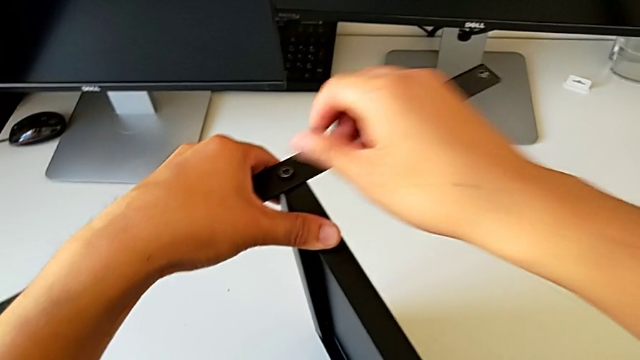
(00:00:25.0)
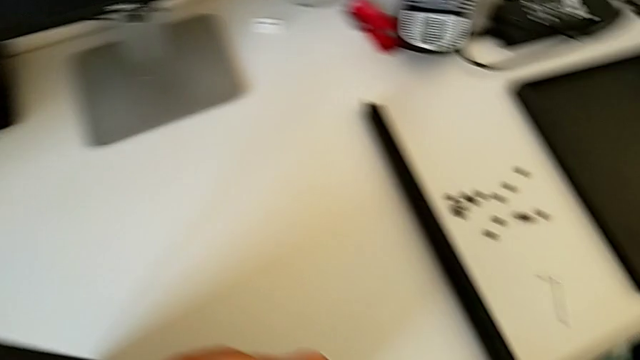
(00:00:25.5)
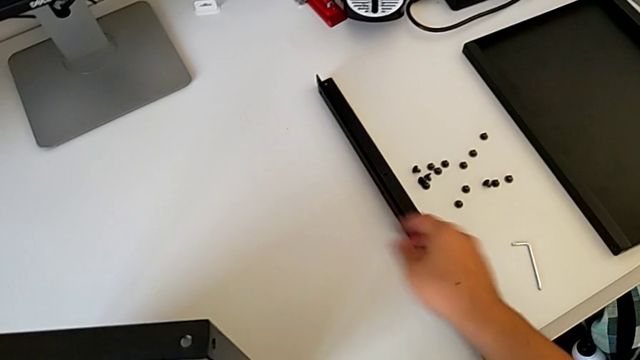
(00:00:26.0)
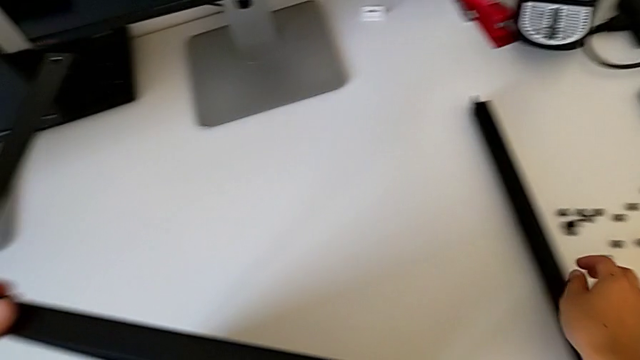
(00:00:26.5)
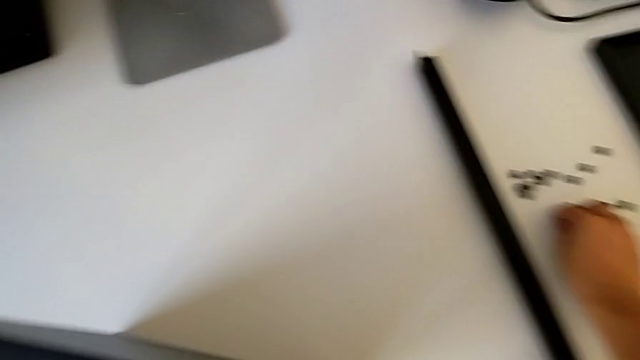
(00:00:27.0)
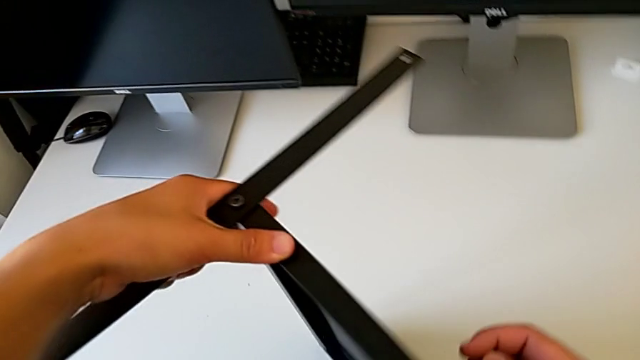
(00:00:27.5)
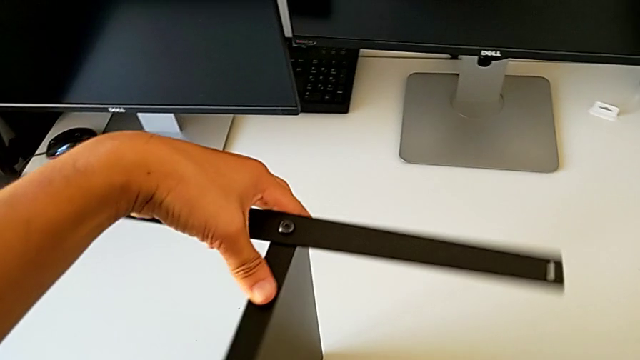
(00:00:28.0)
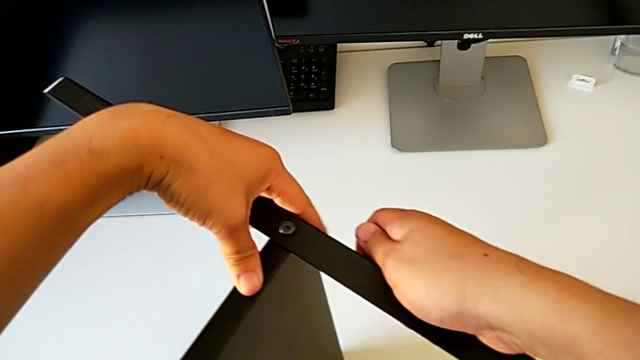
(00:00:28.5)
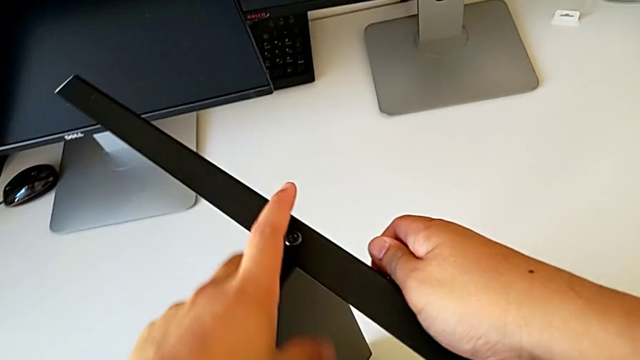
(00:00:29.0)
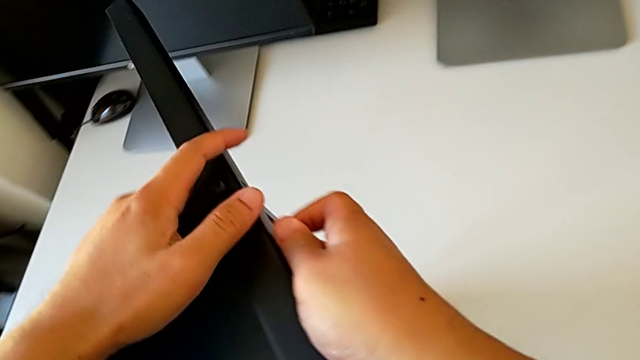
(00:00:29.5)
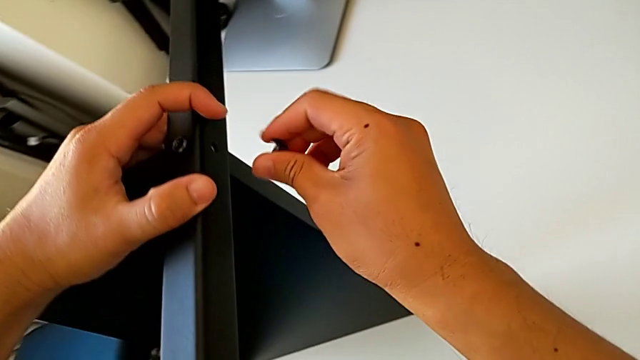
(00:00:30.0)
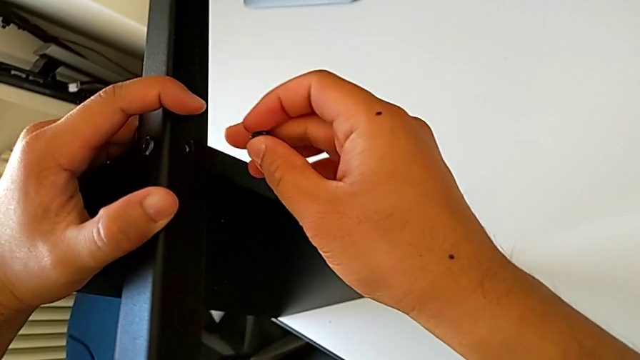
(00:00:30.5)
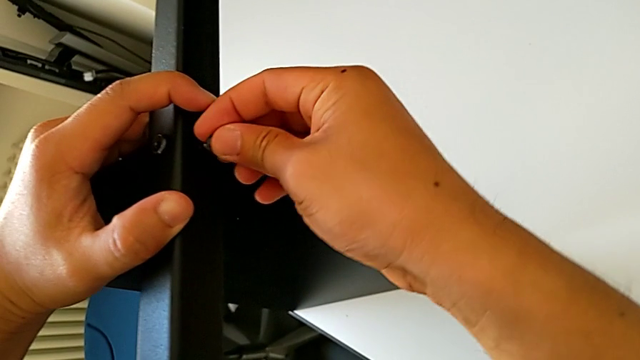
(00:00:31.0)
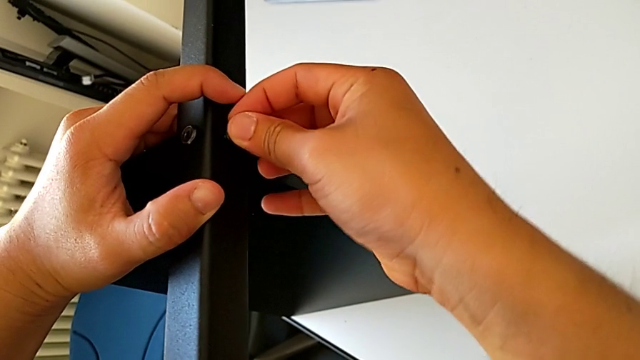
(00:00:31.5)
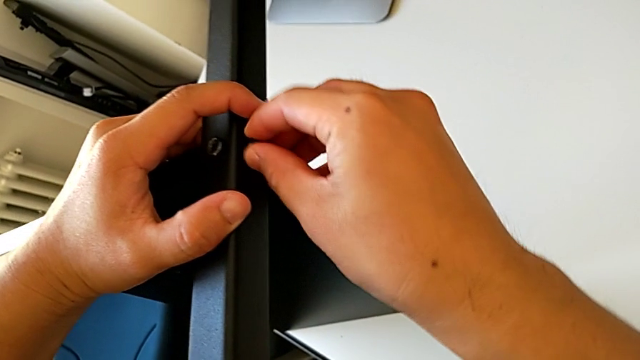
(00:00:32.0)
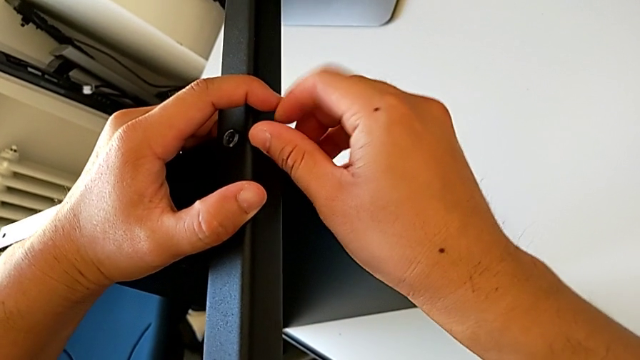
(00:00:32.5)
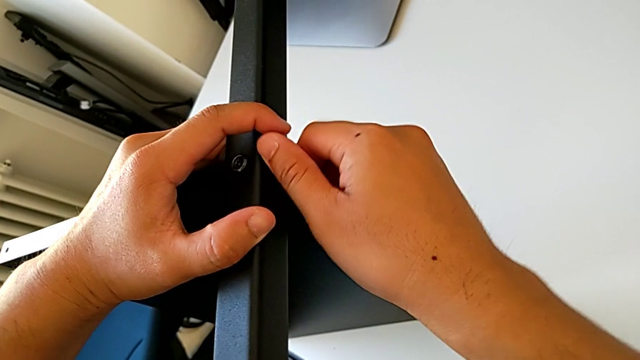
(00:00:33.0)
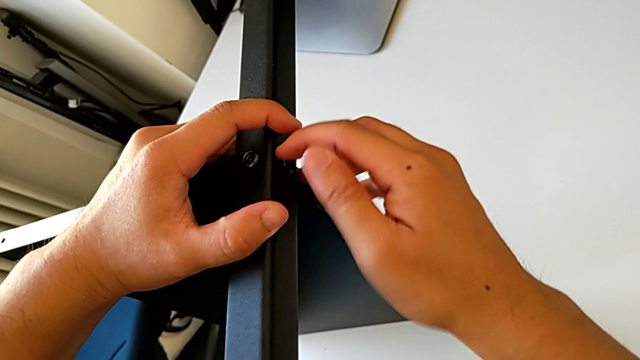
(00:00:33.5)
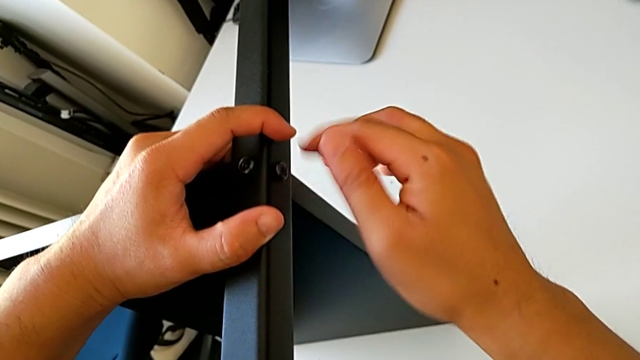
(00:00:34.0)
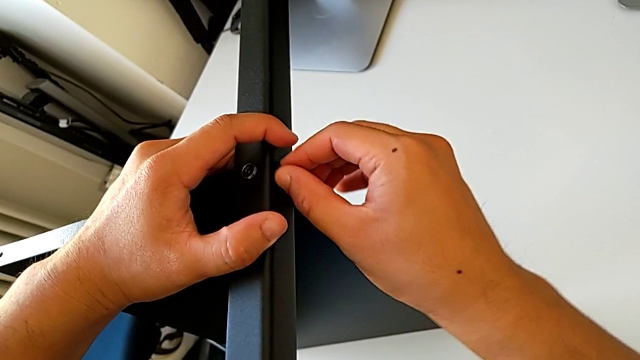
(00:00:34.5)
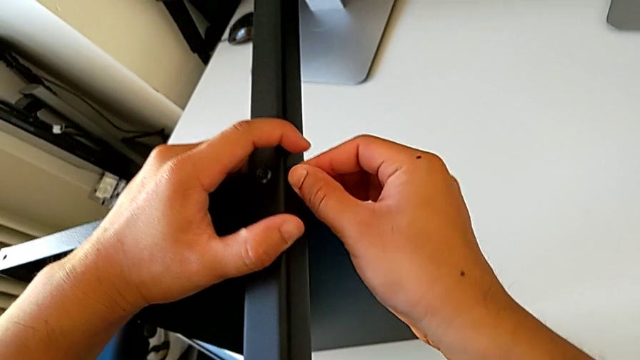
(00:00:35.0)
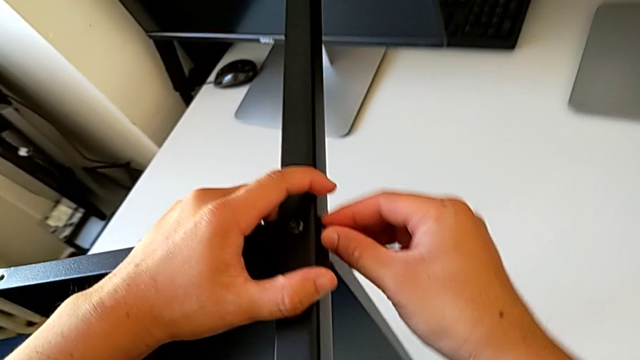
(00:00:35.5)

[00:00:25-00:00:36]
The camera wearer is assembling the first leg on the table. They rotate the nightstand with the left hand, grab the hex socket head with the right hand, insert it and screw it.

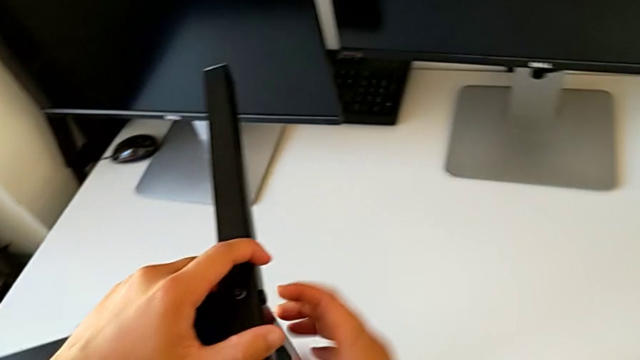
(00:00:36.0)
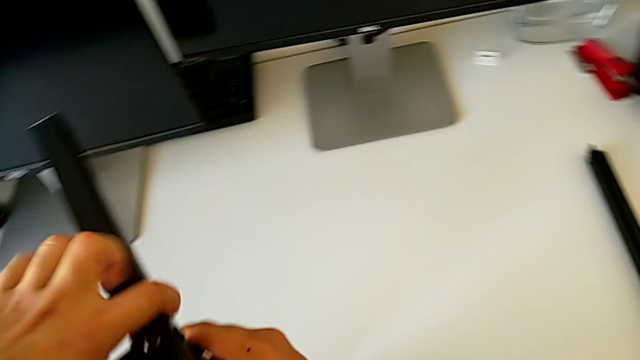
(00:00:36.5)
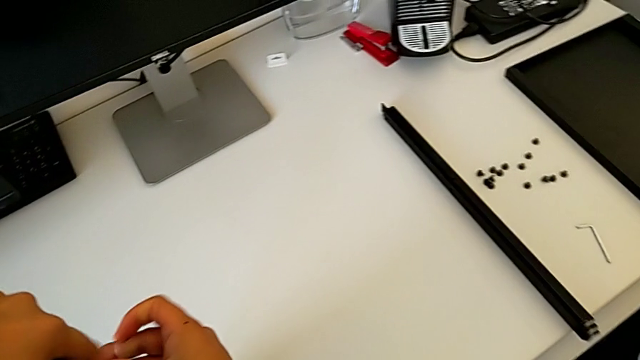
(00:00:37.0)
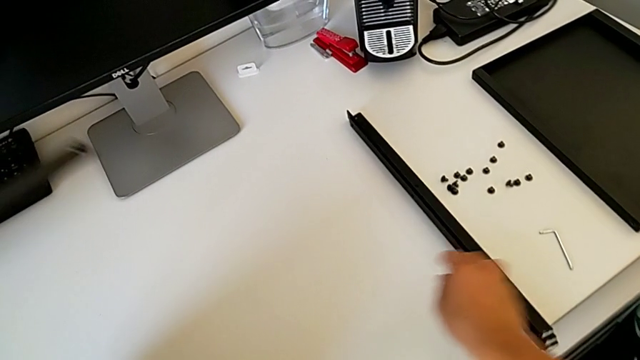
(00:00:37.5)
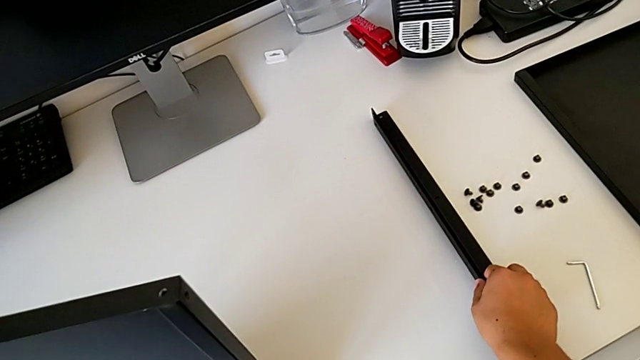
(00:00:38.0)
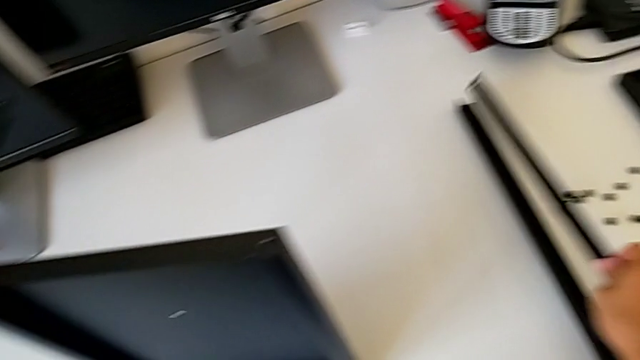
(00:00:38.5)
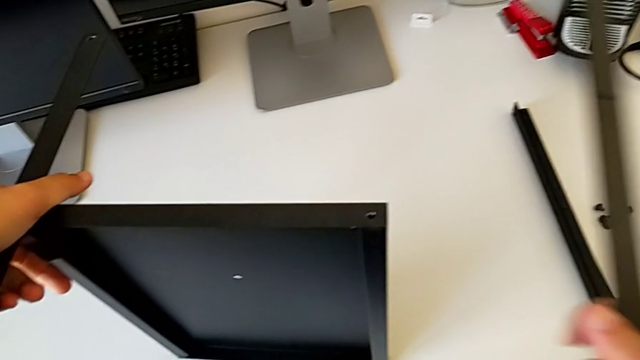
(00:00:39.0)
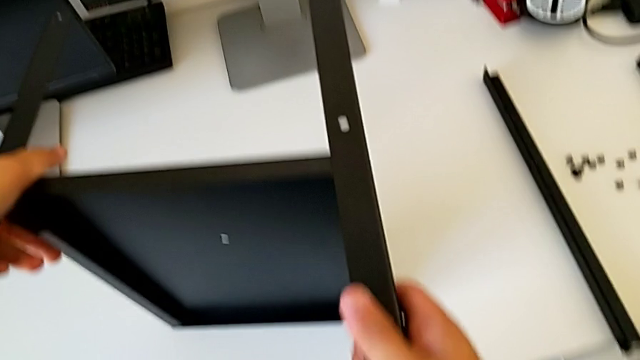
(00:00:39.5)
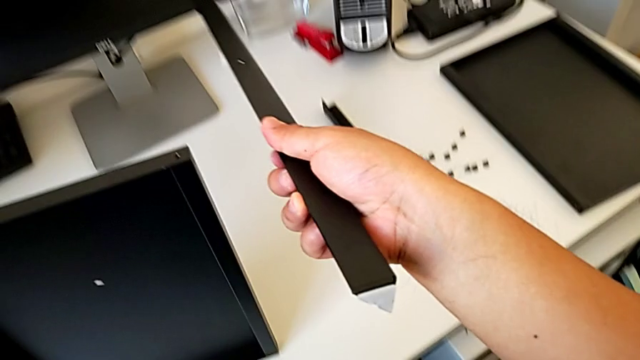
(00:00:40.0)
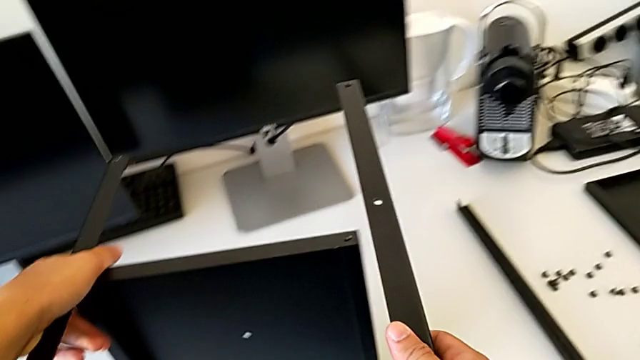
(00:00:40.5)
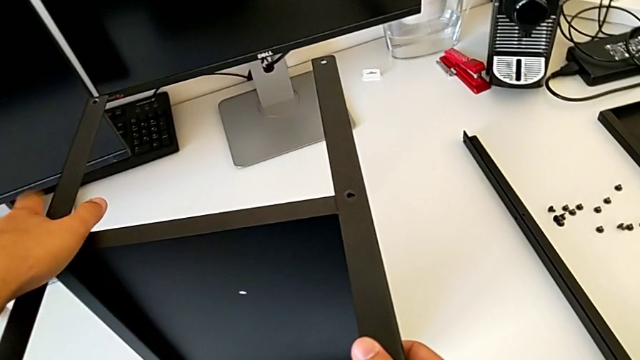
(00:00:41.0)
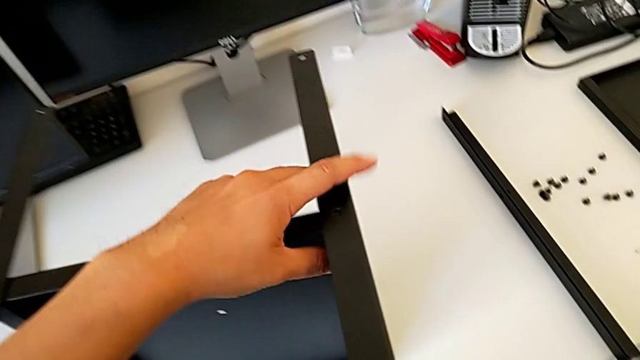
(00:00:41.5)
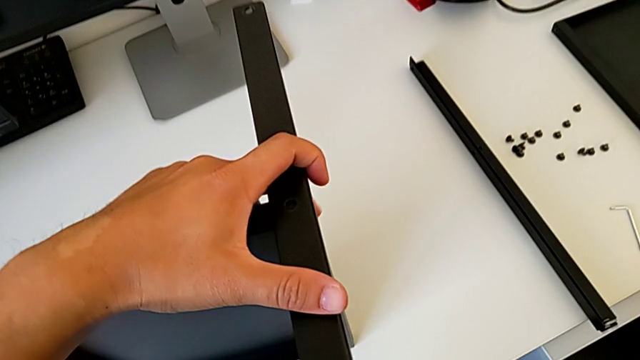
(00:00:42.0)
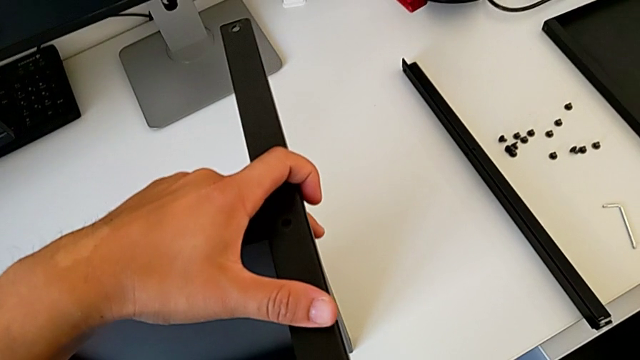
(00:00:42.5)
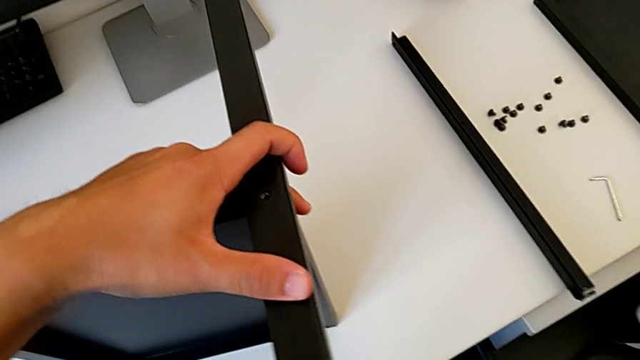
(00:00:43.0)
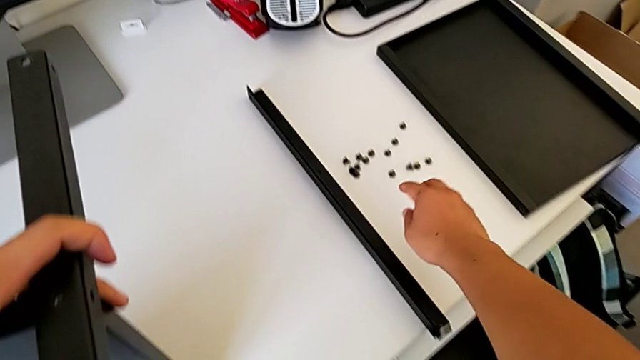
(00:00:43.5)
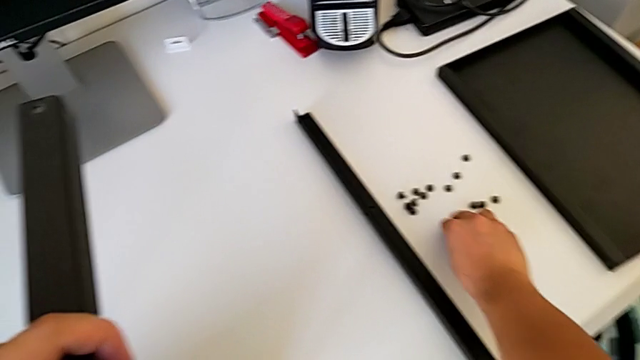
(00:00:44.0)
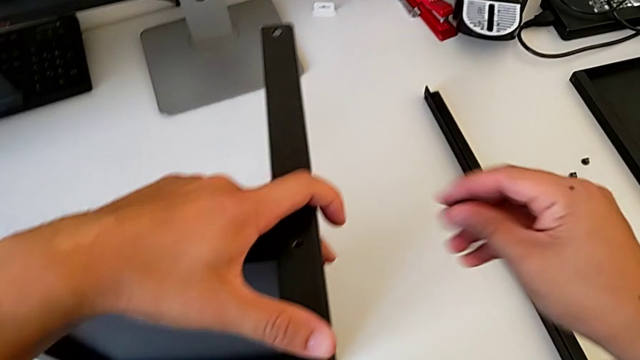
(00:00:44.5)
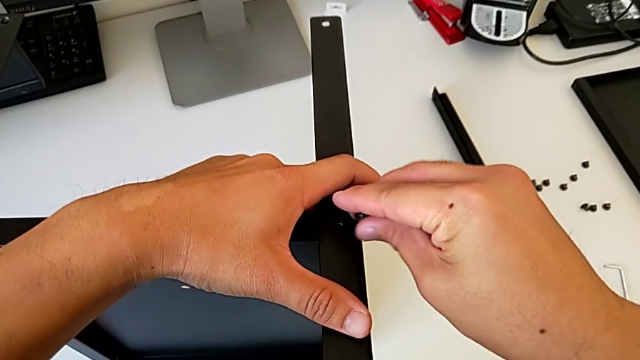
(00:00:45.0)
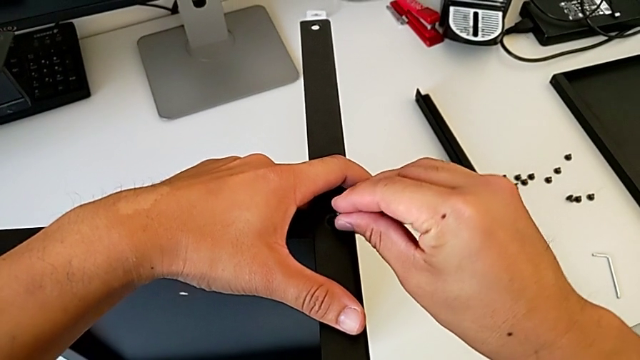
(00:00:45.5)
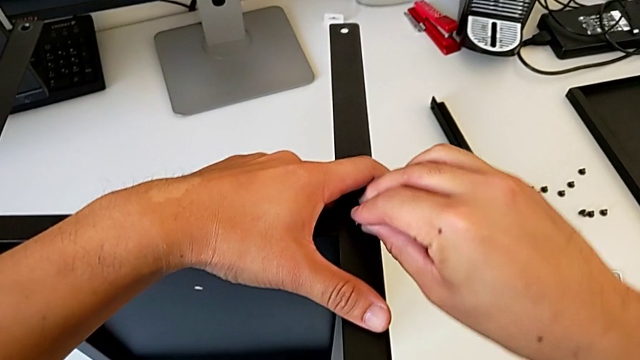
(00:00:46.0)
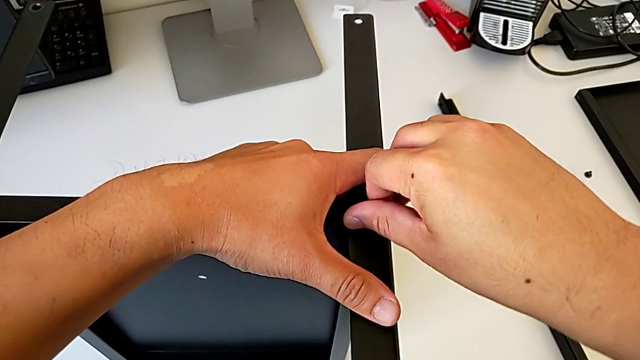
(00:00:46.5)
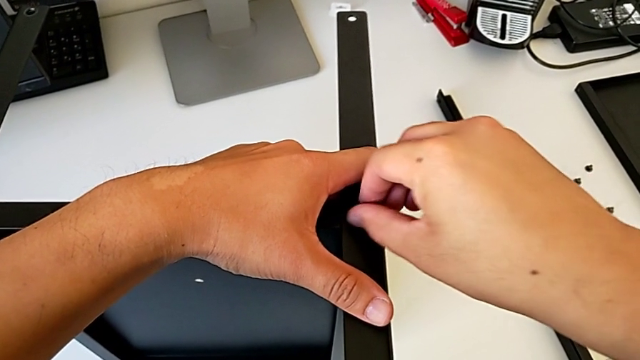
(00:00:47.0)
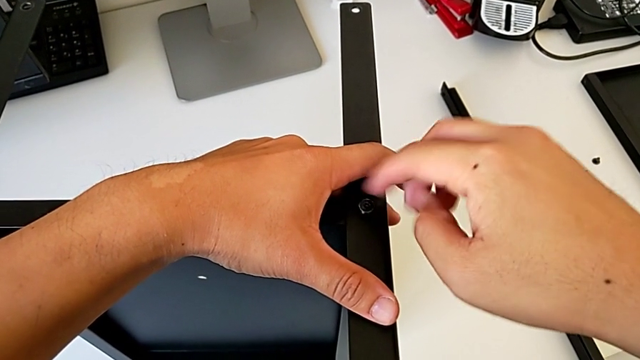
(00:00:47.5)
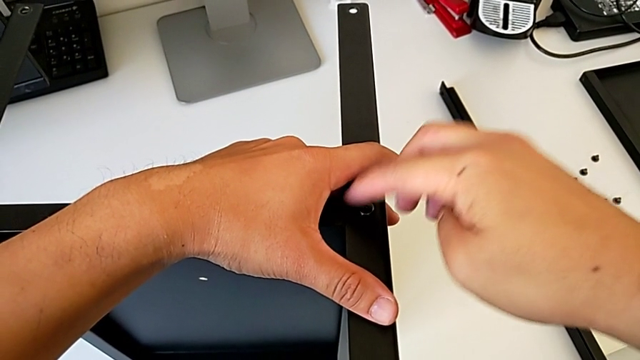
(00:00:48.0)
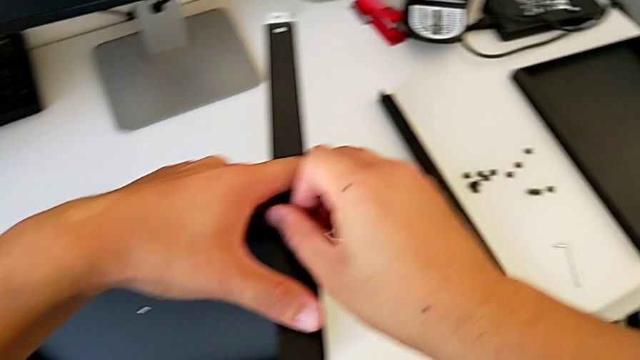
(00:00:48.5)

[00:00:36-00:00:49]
The camera wearer is assembling the second leg of the table. They rotate the nightstand, grab the leg, align it, grab the hex socket head, insert it and screw it.
